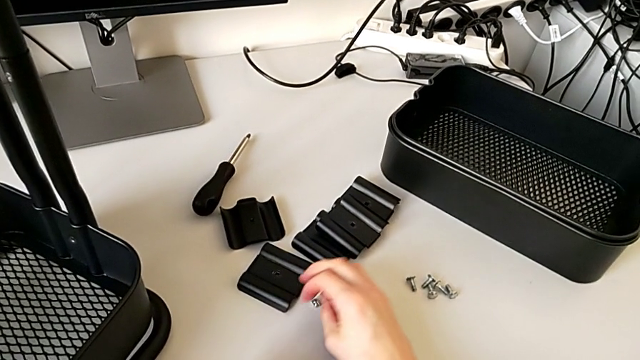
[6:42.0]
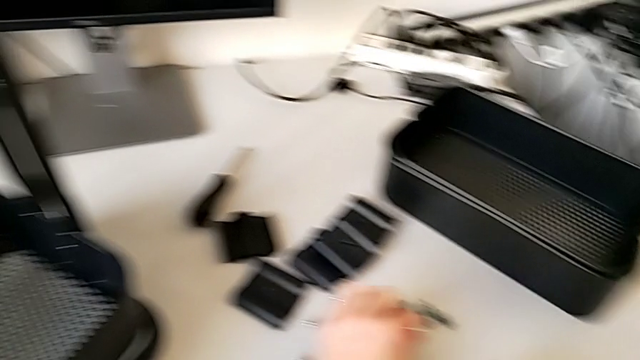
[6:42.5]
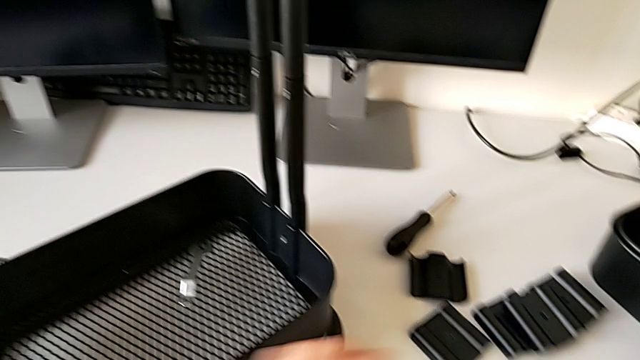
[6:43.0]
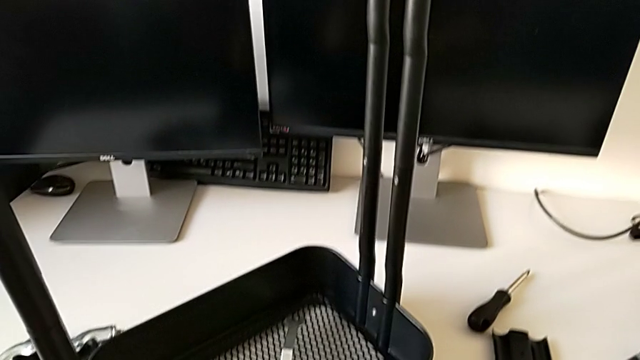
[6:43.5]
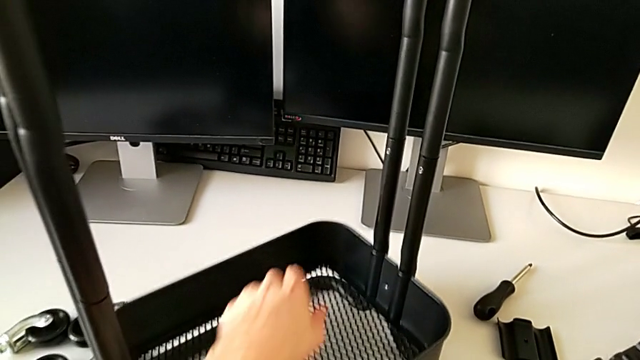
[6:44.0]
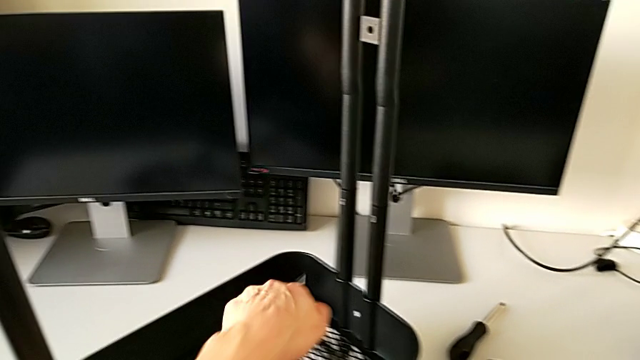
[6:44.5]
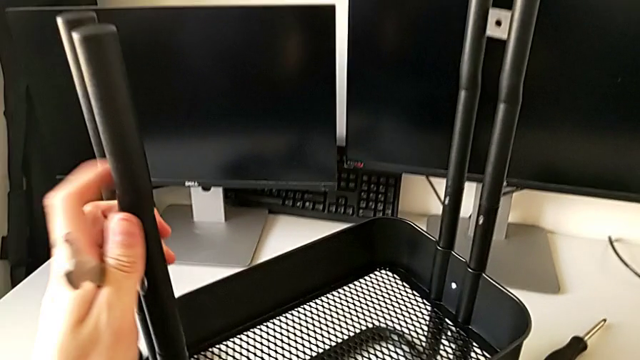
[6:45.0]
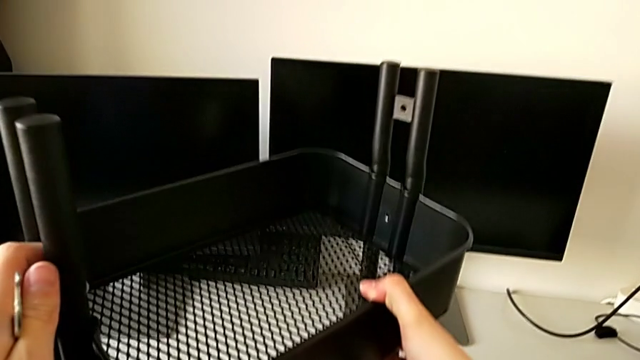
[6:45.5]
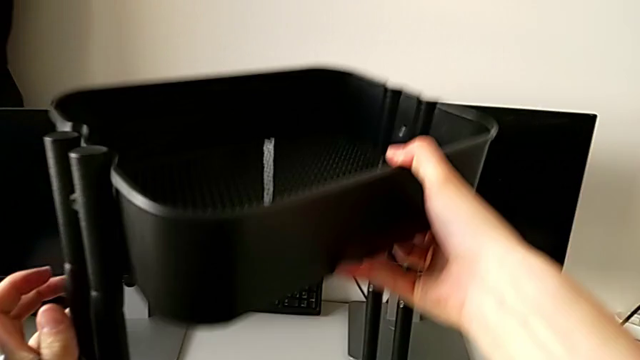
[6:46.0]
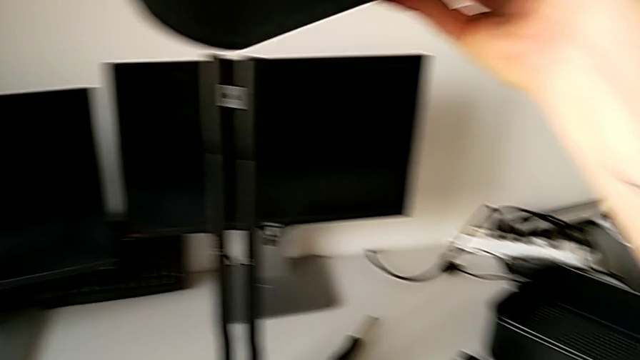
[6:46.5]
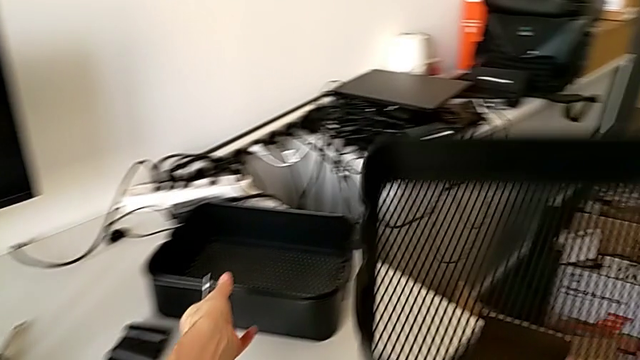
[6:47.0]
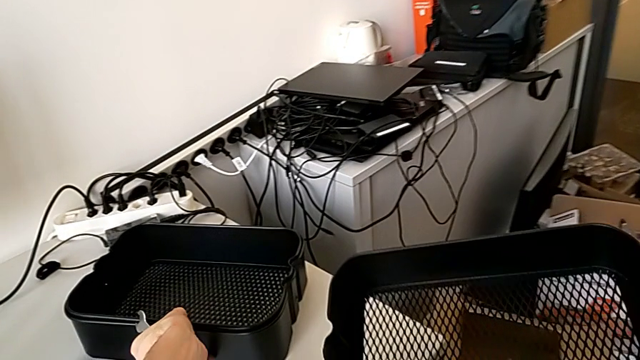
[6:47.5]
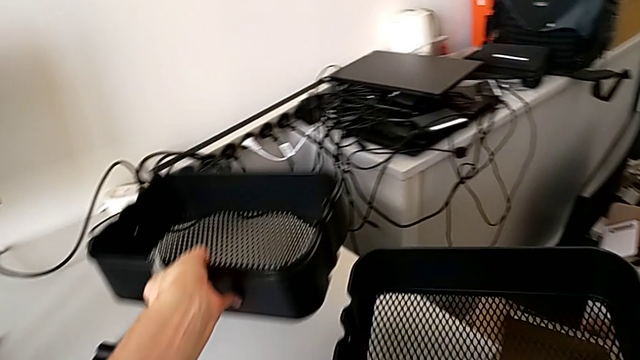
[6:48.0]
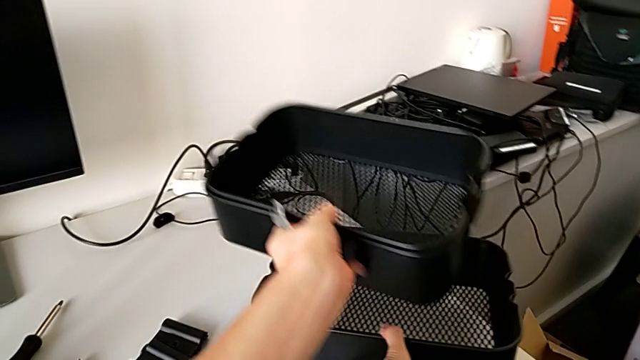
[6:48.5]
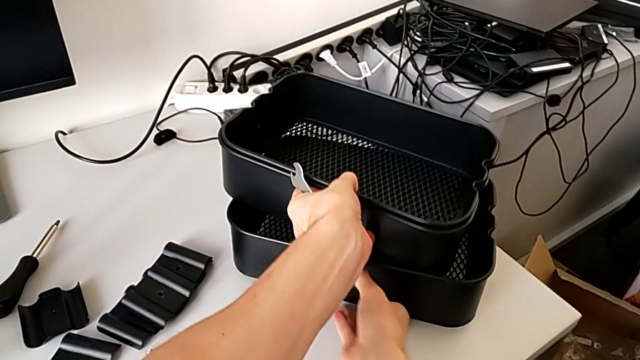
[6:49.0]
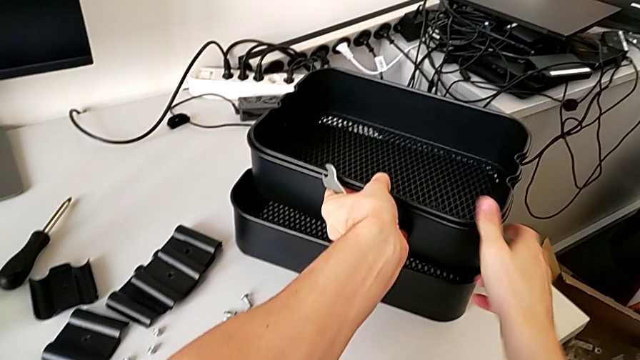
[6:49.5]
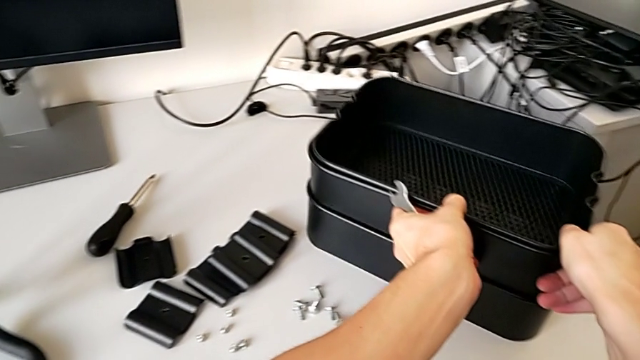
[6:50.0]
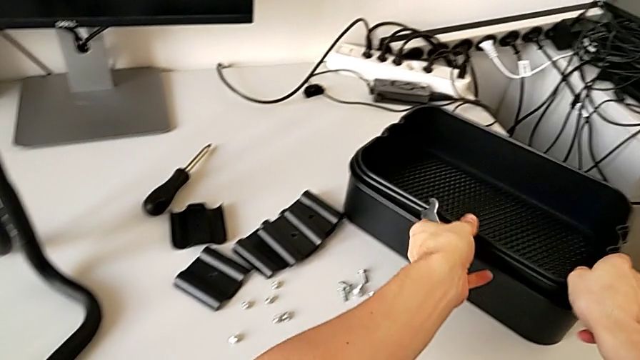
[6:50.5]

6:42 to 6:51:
The camera wearer is disassembling the bottom tray of the furniture. They place the bolt, slide the grid tray, disassemble it, lift it and align it.

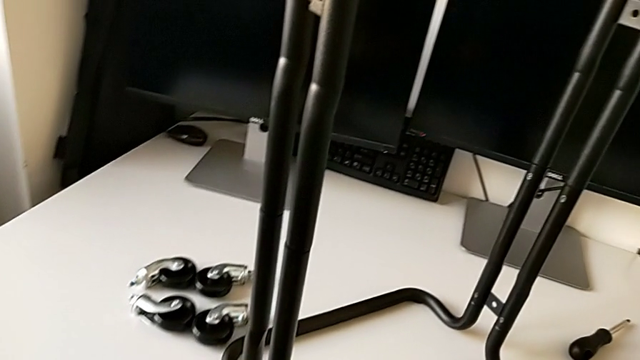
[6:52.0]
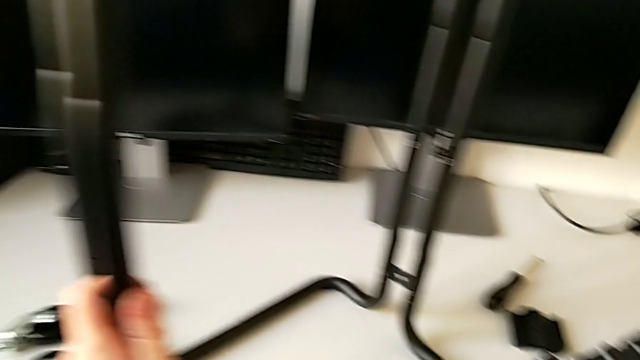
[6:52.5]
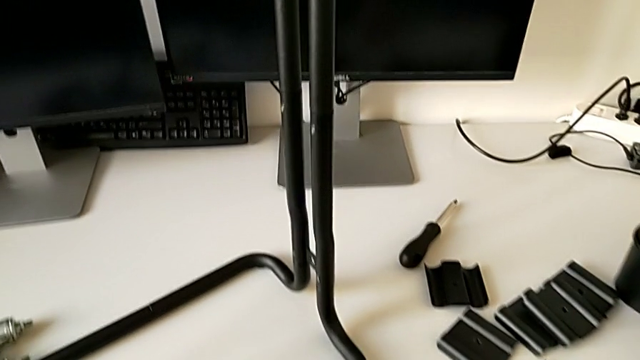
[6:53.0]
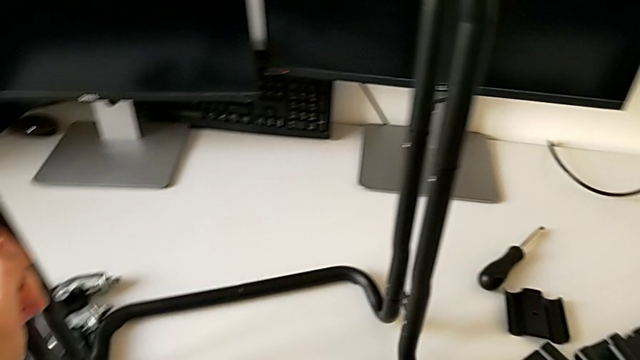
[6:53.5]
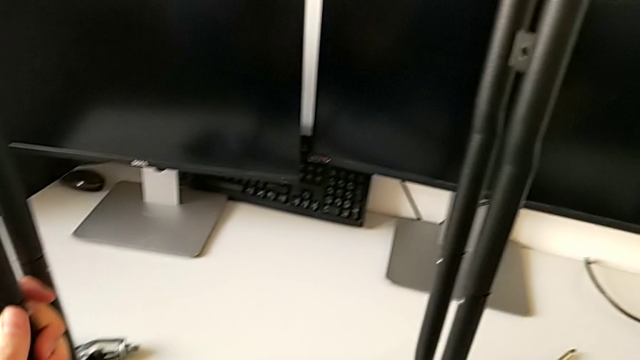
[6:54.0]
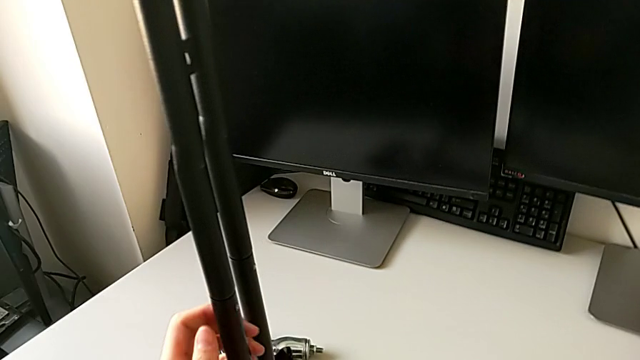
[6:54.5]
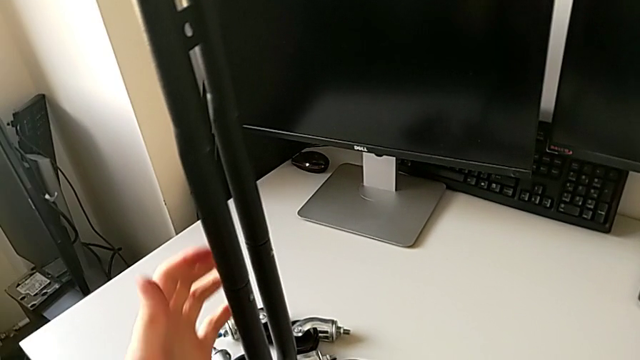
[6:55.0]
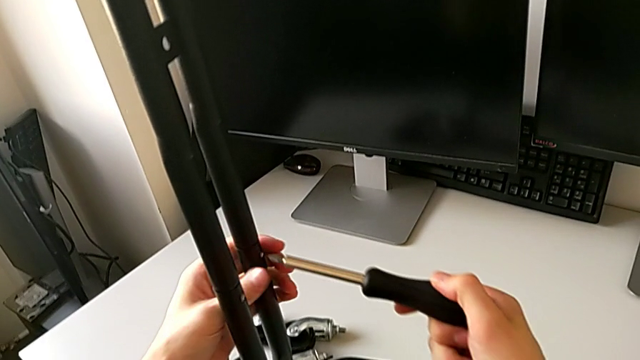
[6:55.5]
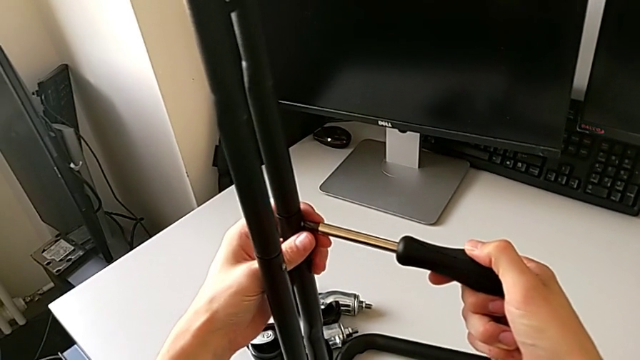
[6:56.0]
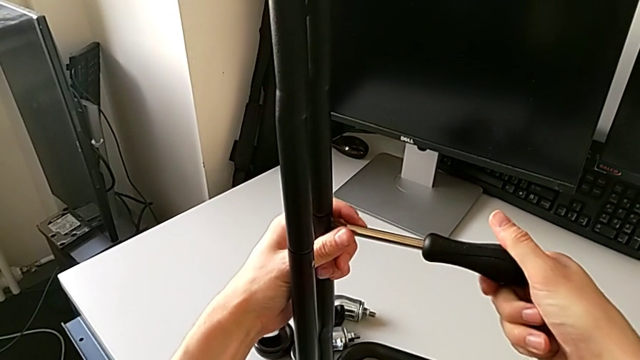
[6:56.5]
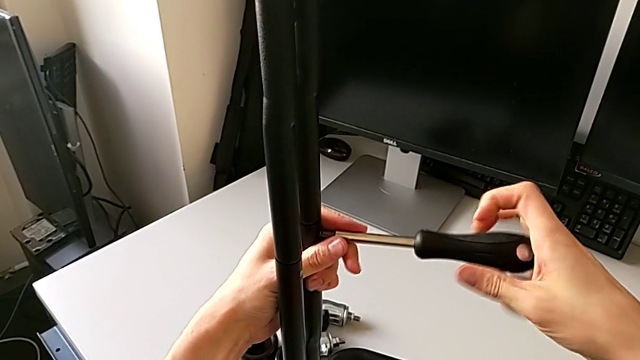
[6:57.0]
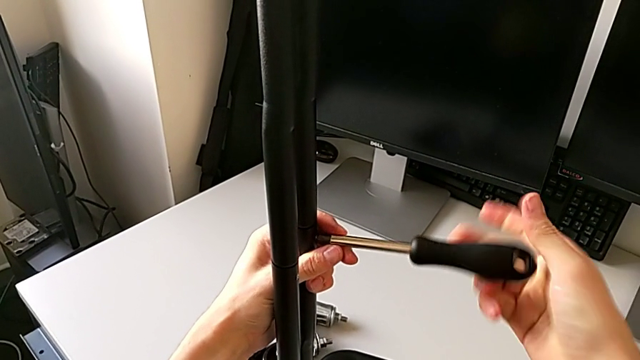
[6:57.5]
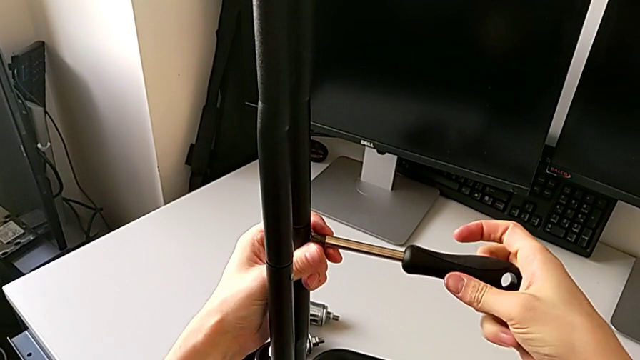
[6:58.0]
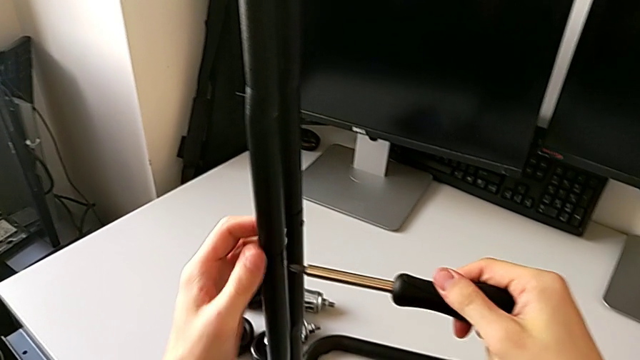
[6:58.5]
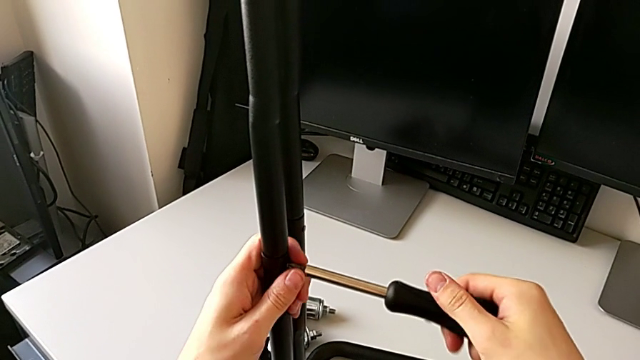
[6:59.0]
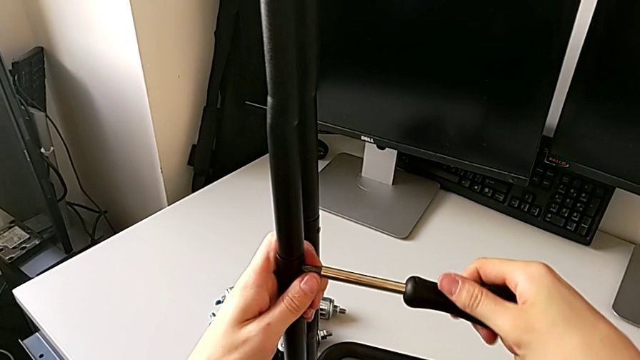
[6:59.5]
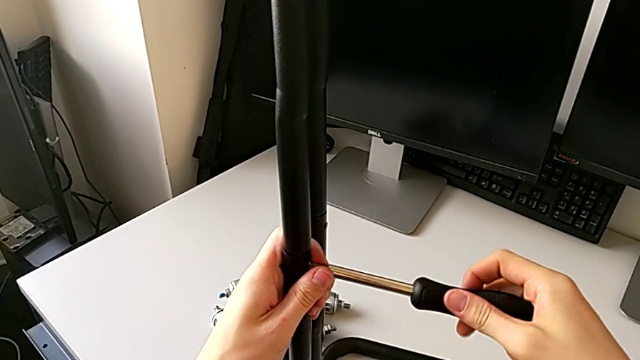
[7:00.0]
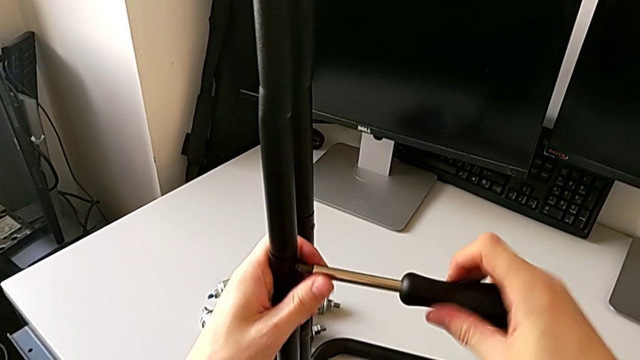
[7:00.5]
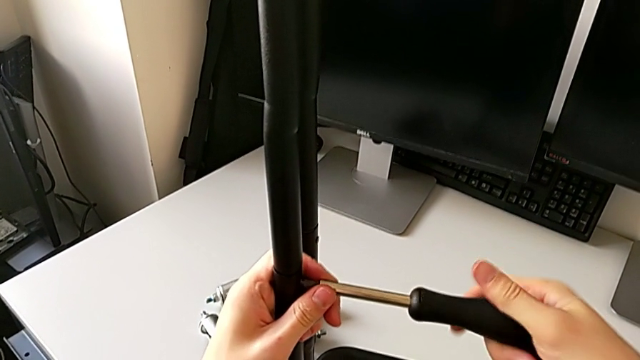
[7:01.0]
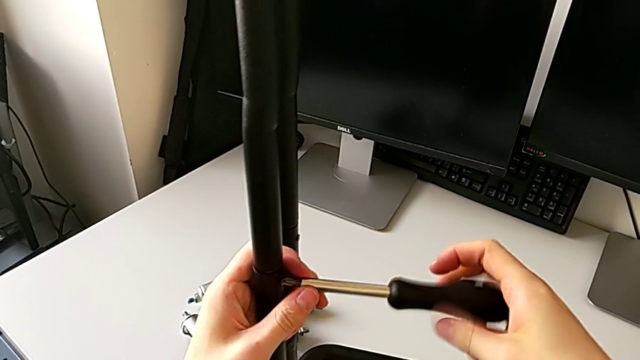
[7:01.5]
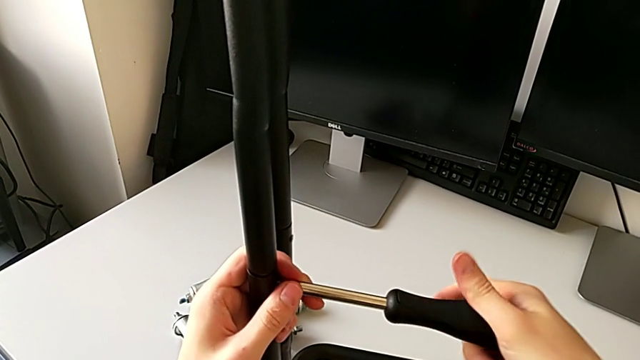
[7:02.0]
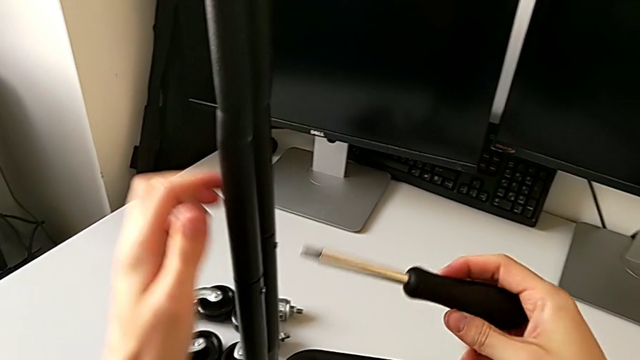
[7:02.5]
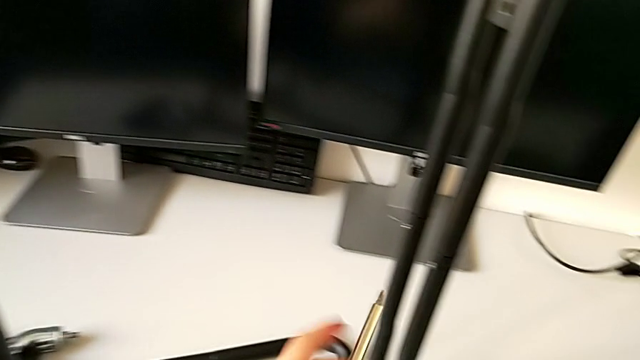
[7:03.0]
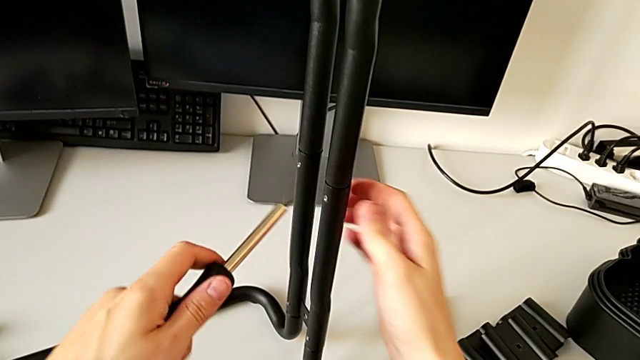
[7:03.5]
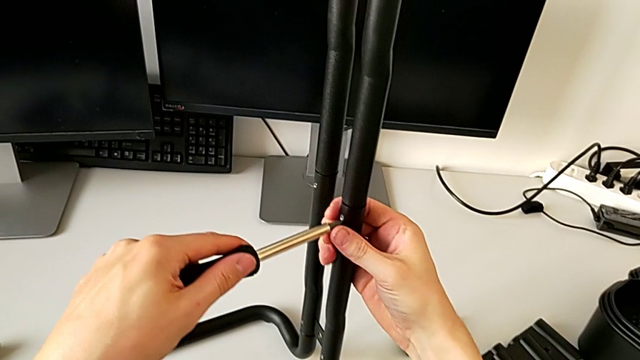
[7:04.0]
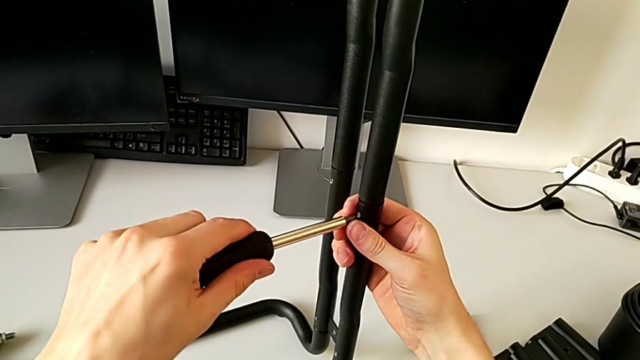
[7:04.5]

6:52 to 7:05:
The camera wearer is loosening the screws of the side bars. They rotate the frame, place the hexagonal wrench, grab the screwdriver, insert it, unscrew the screw, withdraw the screwdriver, insert it, unscrew the screw, withdraw the screwdriver and insert it.
